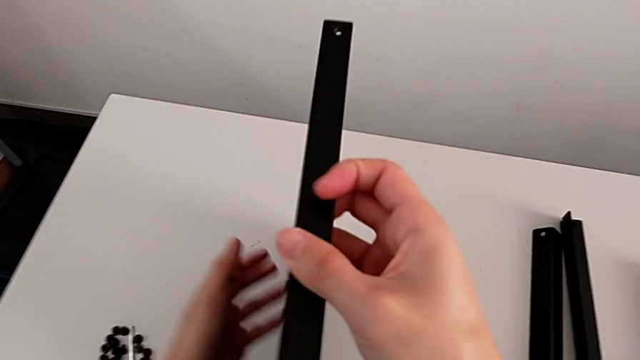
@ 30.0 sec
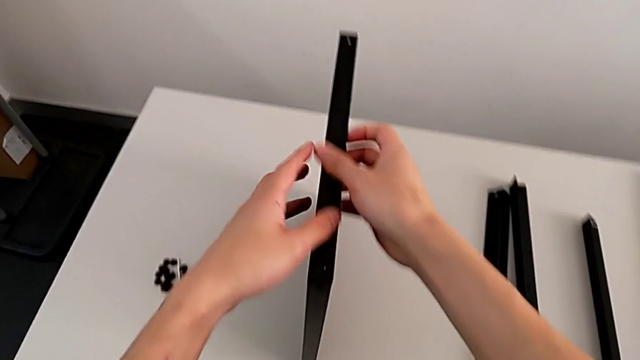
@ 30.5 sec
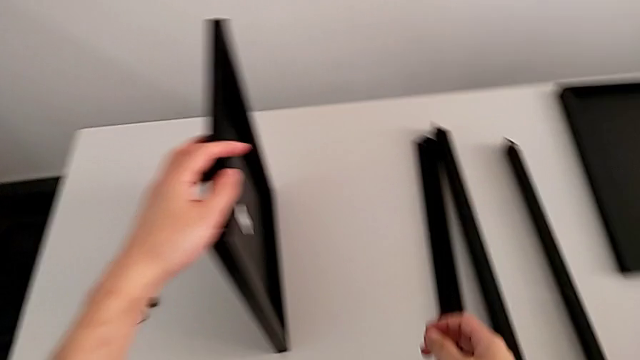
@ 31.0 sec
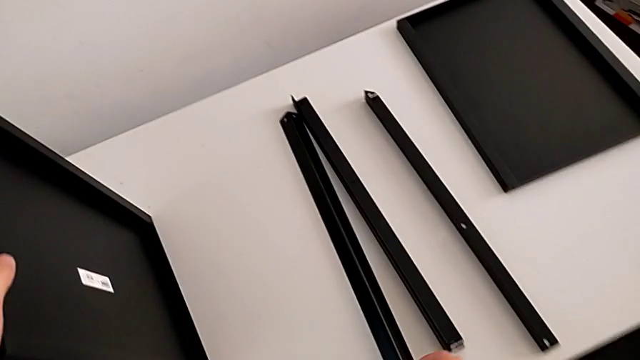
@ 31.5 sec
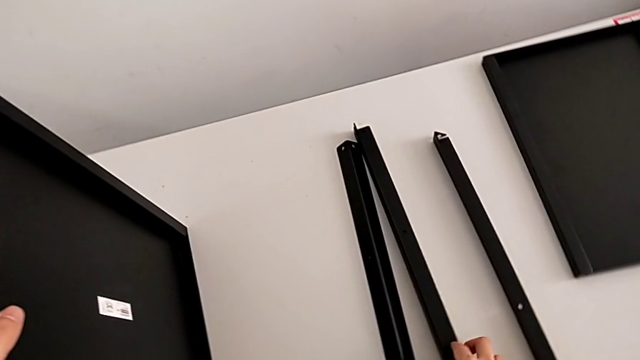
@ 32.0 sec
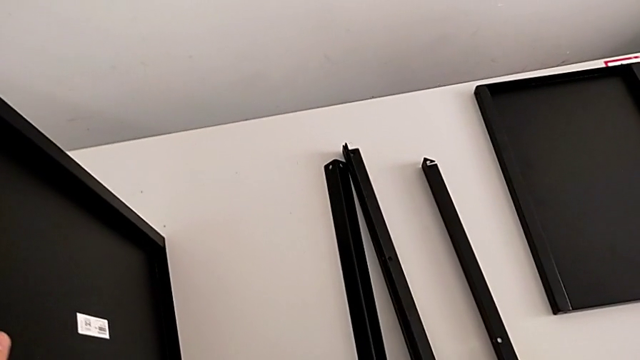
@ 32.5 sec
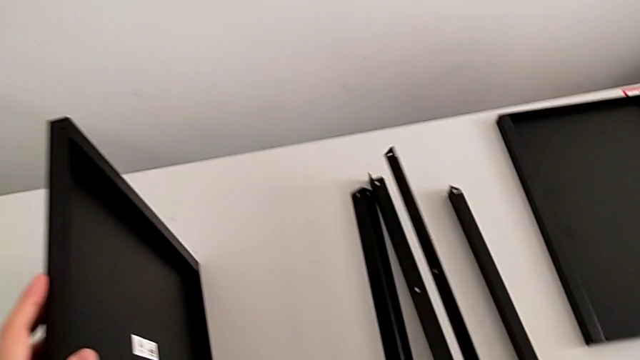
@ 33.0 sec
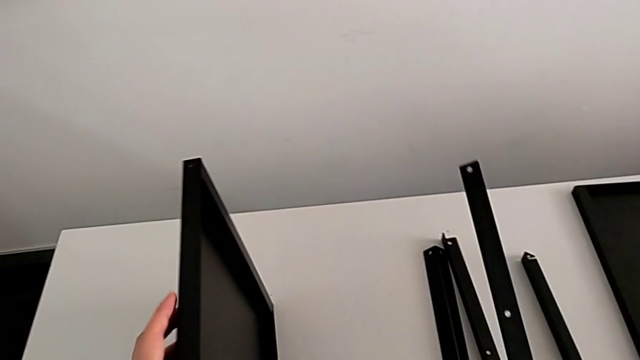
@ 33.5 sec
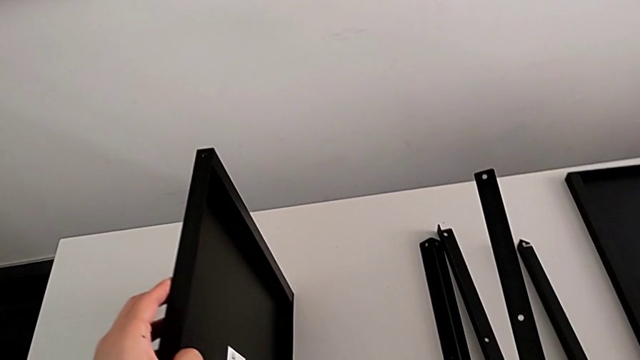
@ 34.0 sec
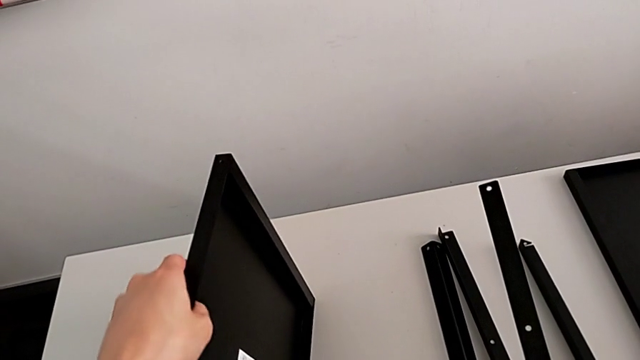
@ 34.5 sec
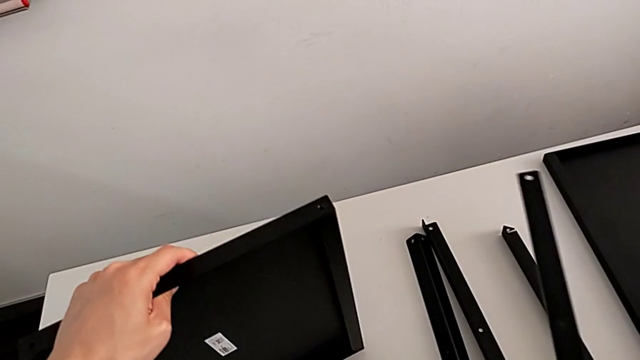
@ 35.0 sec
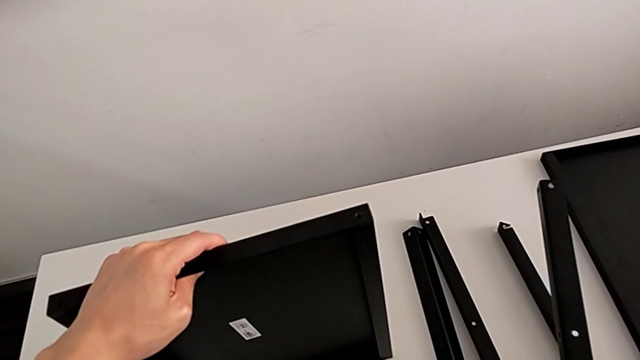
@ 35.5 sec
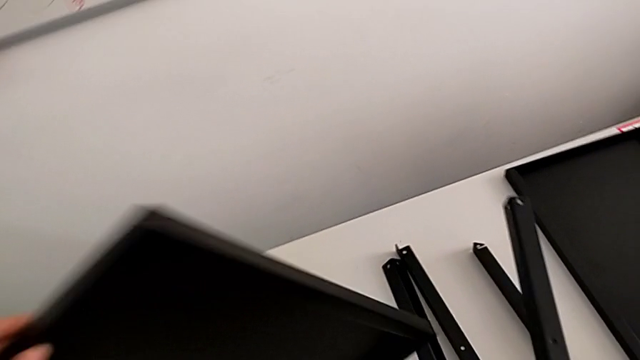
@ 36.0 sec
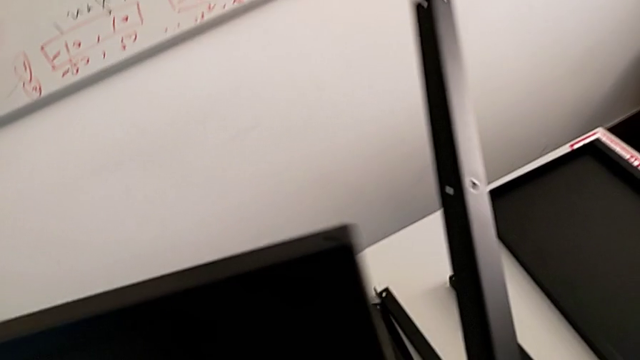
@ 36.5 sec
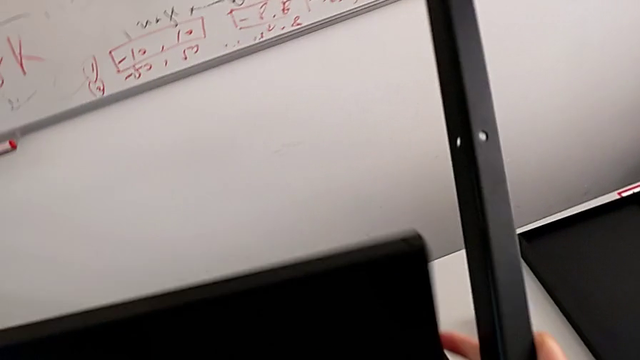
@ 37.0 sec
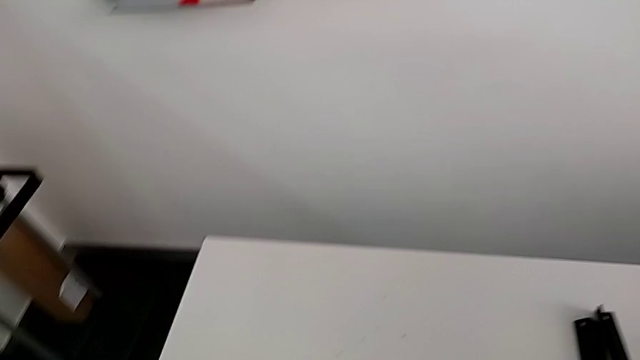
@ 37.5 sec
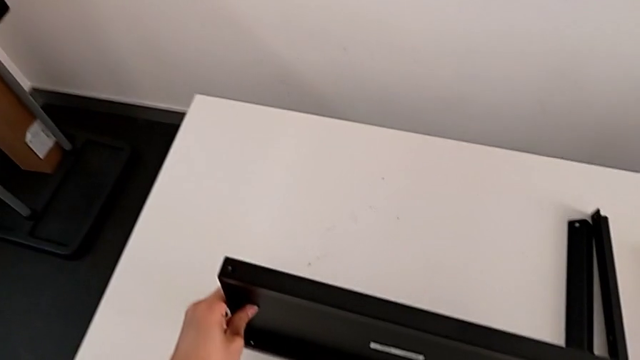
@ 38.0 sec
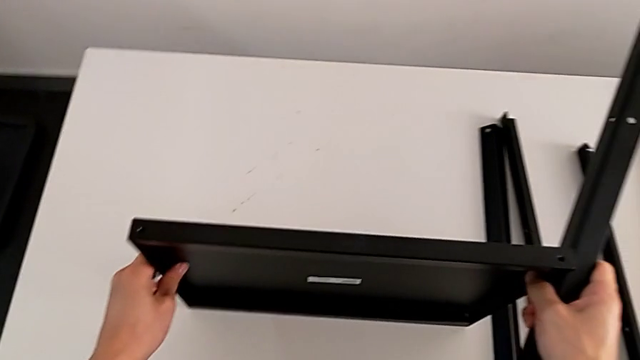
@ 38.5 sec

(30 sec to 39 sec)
The camera wearer is inspecting the shelf regularly. They wrongly place the tray, approach the first leg, grab it, hold it and rotate the tray.

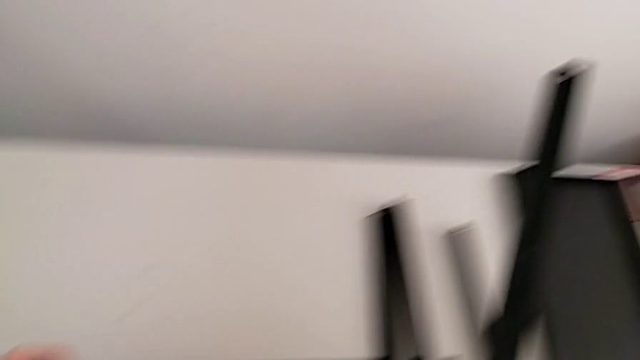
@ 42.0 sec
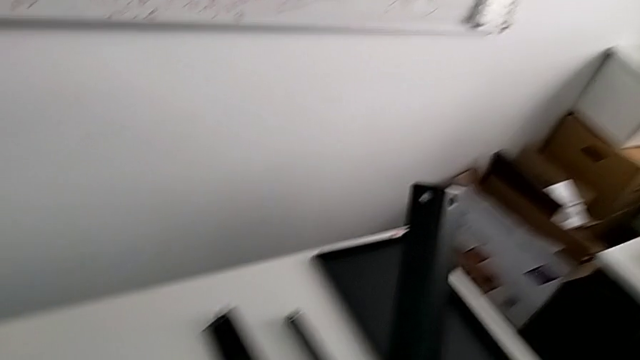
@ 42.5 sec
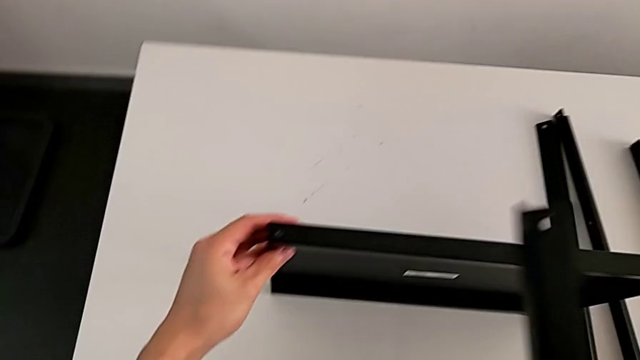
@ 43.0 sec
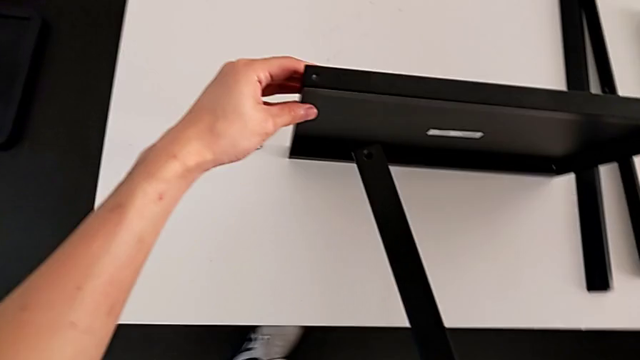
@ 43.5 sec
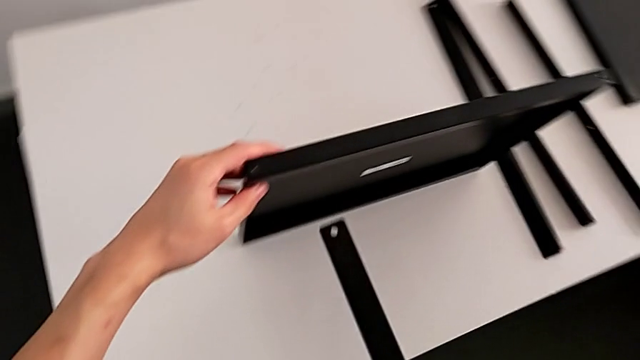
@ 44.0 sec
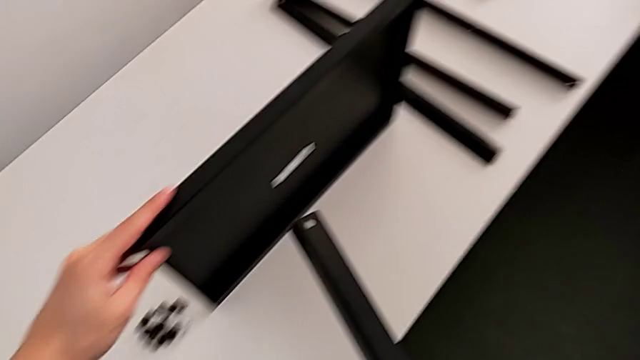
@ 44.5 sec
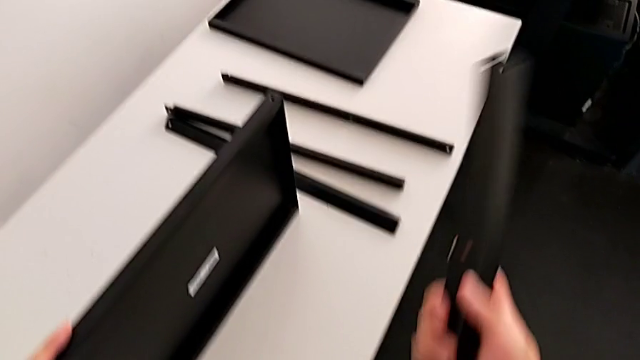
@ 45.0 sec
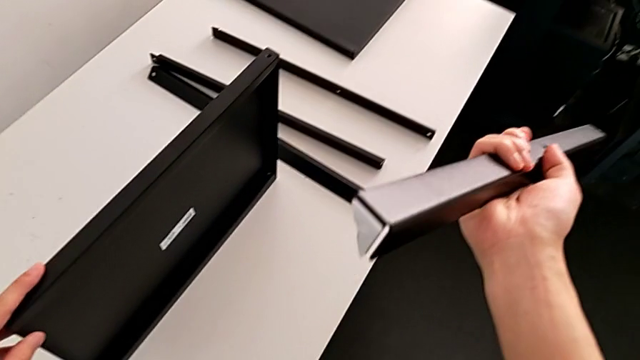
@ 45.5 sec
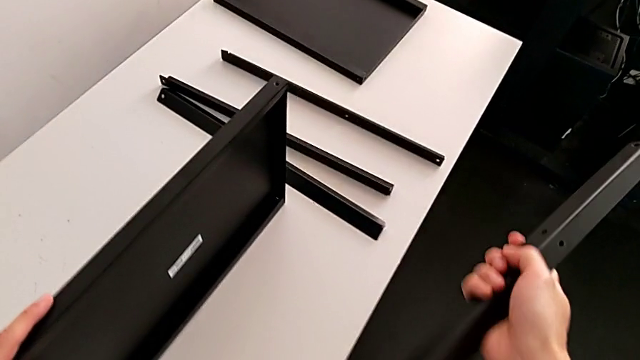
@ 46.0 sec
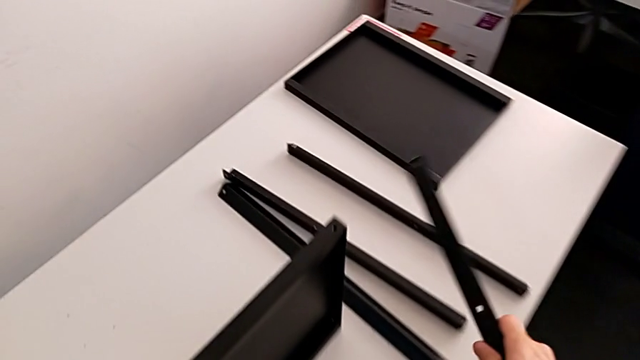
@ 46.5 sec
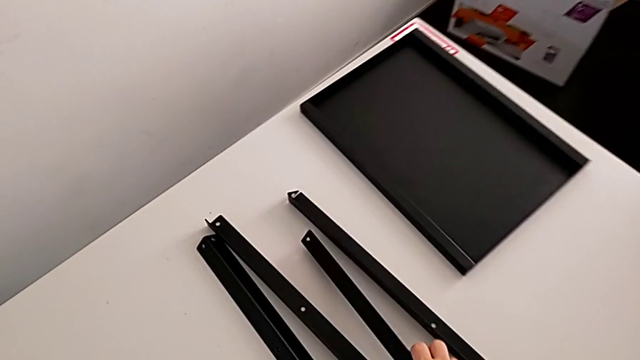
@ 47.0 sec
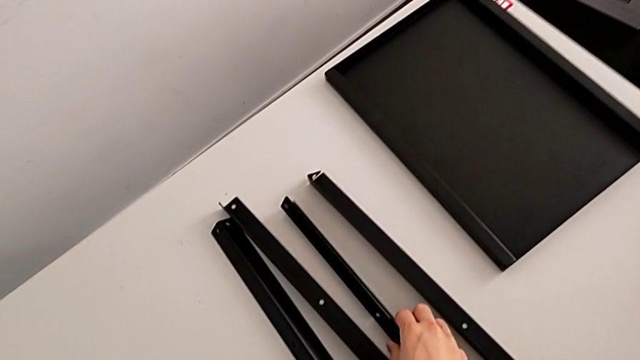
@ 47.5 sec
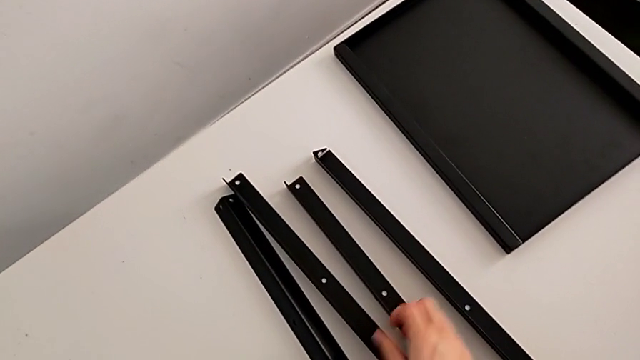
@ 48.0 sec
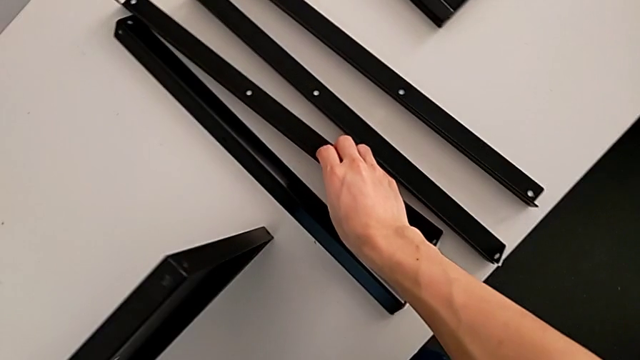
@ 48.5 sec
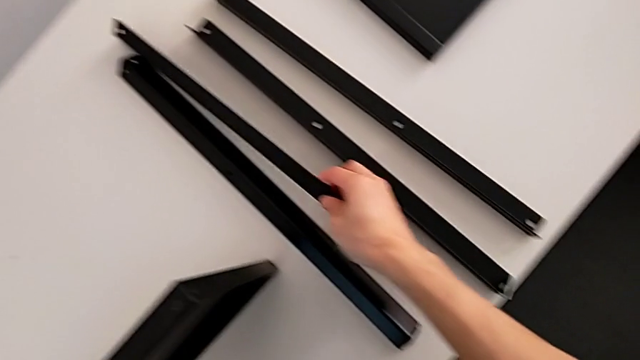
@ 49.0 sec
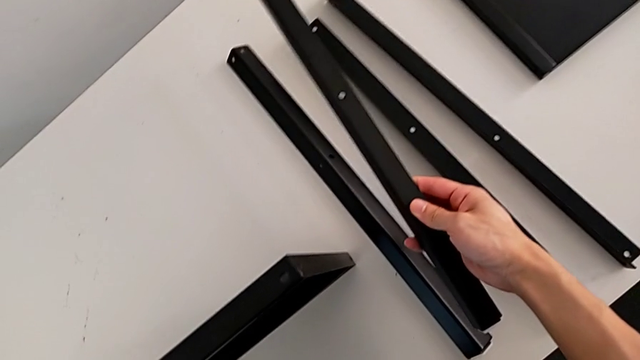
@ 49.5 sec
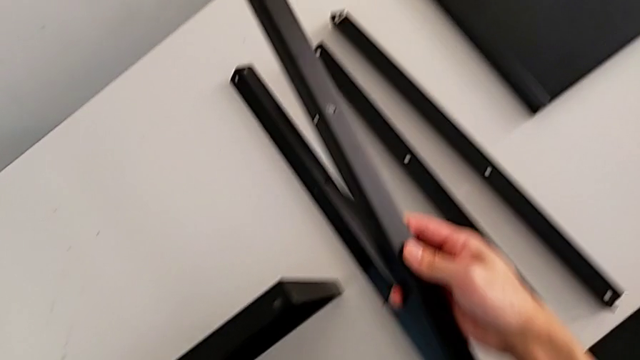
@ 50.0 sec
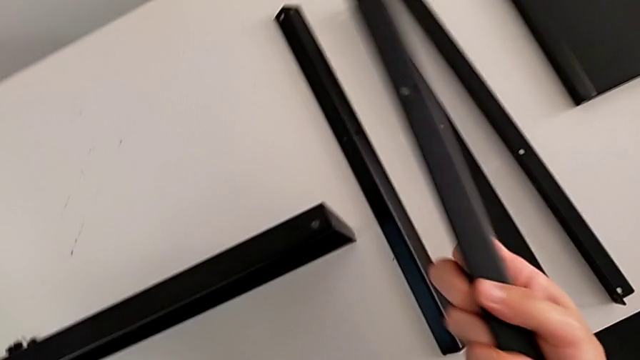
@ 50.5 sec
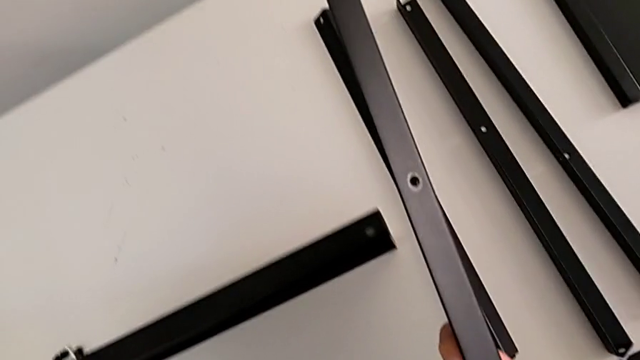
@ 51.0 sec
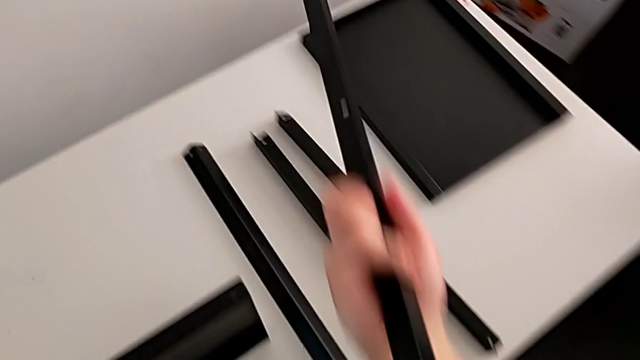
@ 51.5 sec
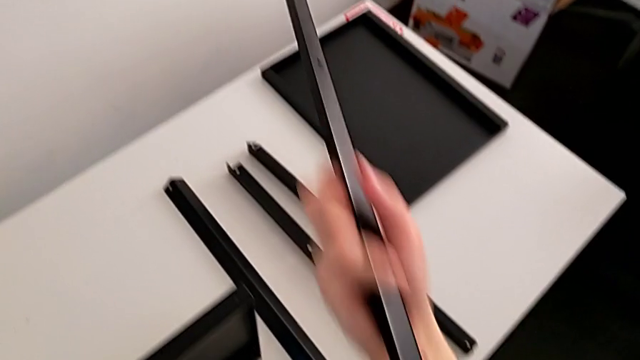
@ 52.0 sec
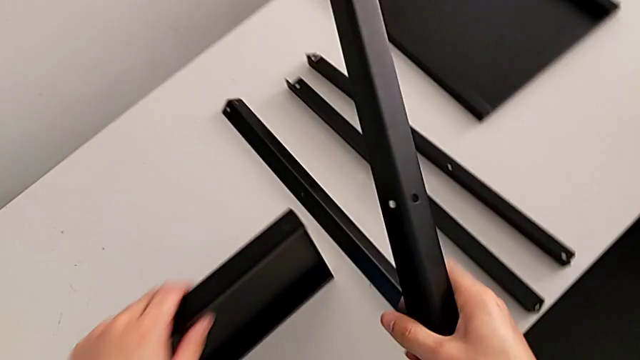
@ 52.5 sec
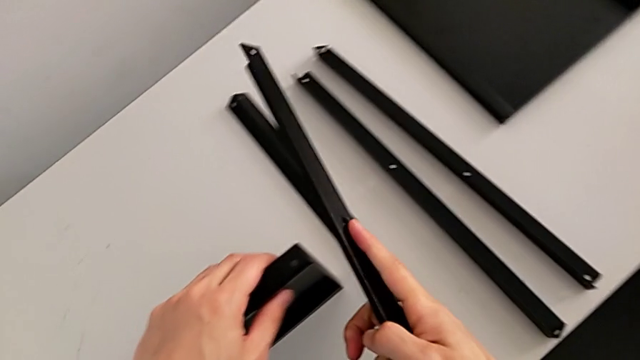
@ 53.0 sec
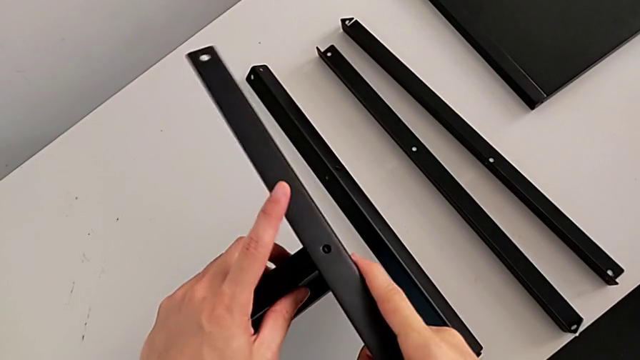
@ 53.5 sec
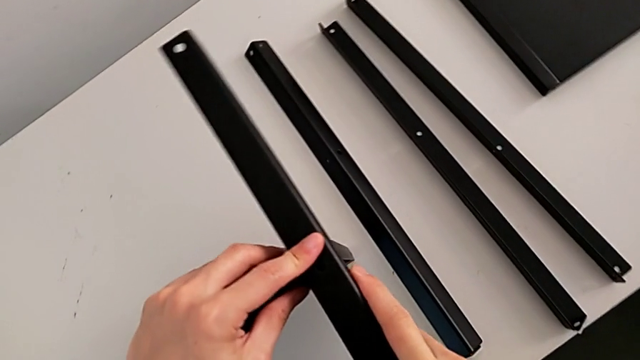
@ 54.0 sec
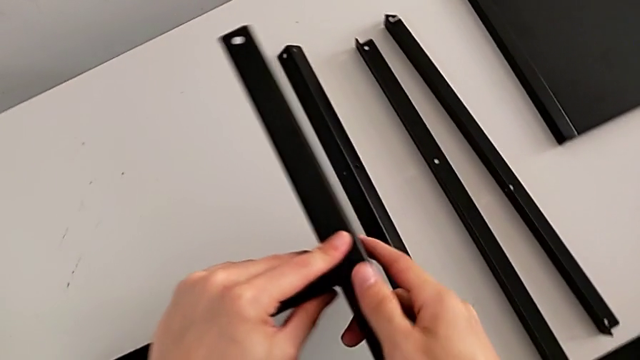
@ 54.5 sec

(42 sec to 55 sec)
The camera wearer is screwing the first leg of the shelf. They approach the first leg, rotate it, place it, grab it, rotate it and align it.
